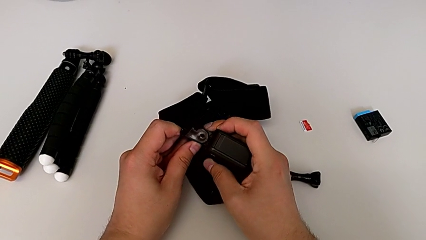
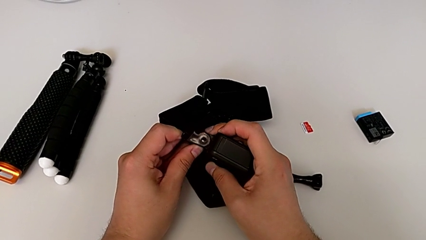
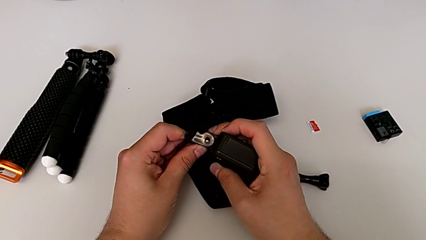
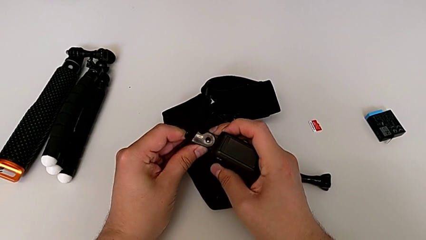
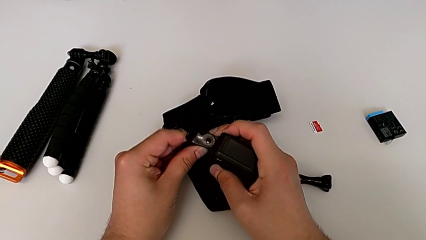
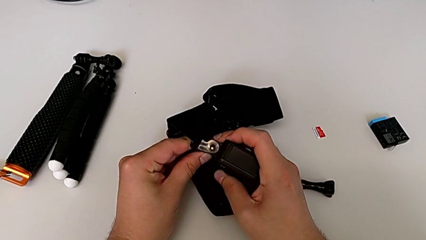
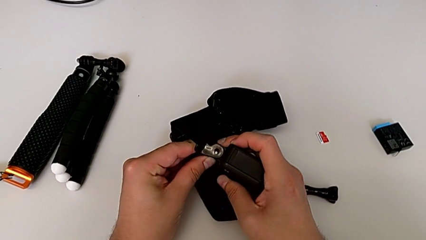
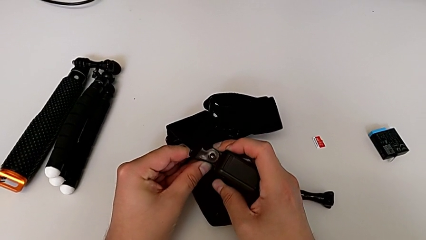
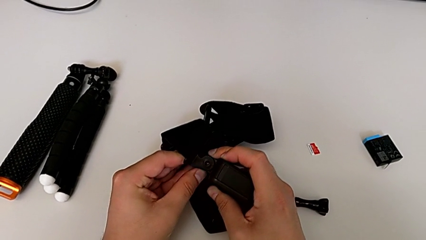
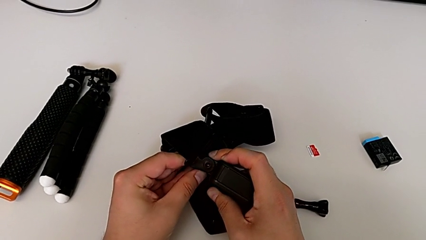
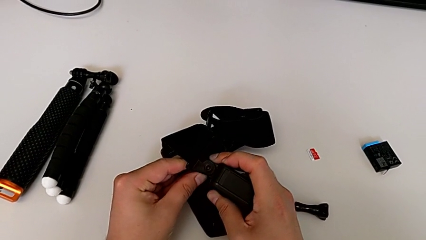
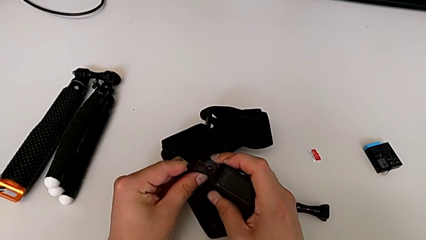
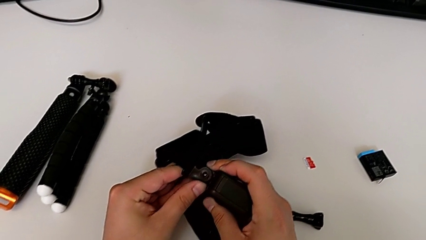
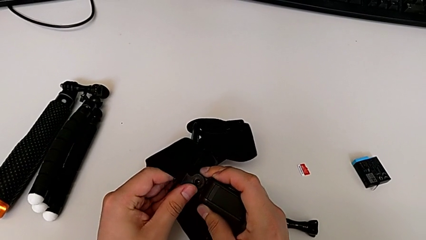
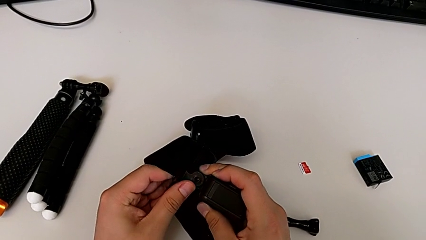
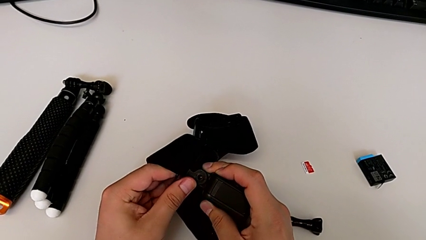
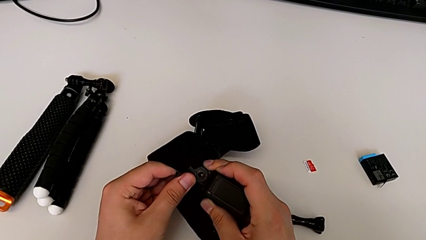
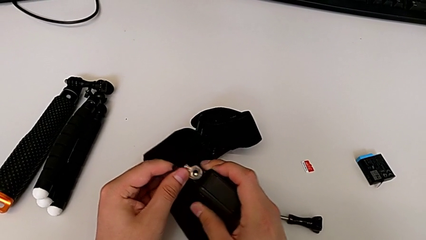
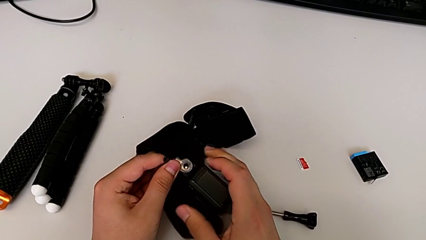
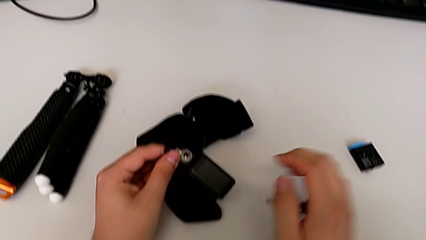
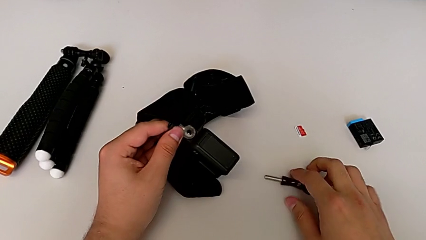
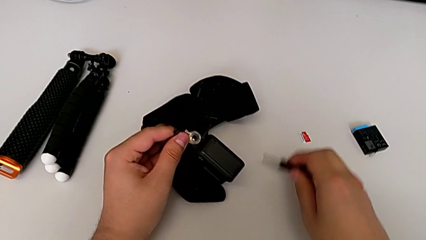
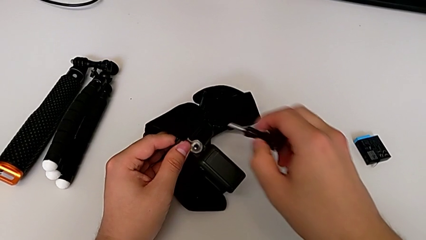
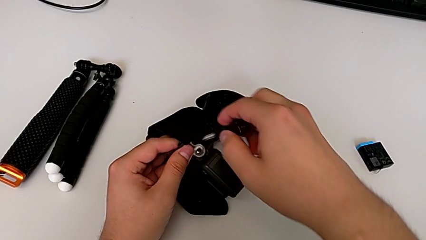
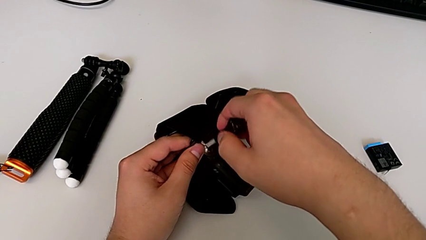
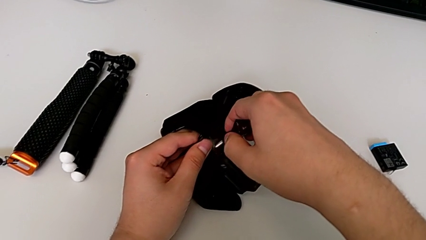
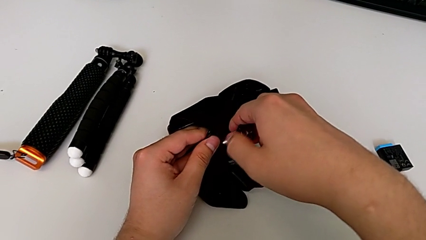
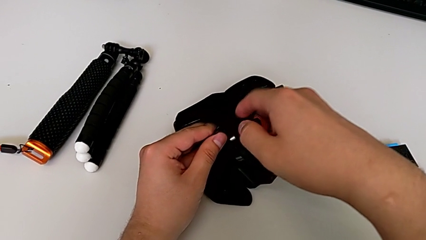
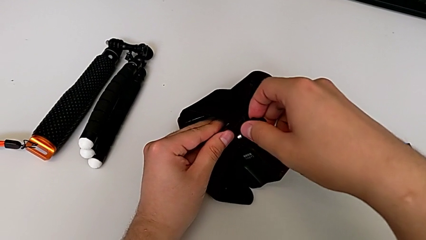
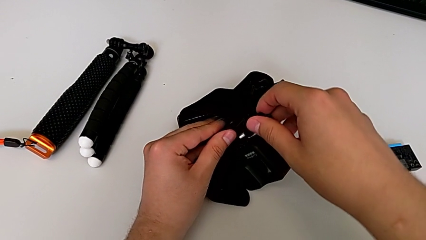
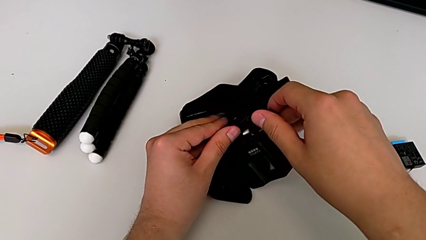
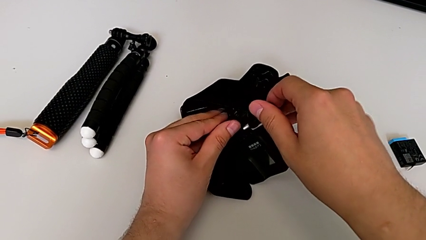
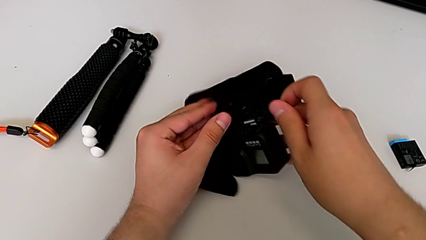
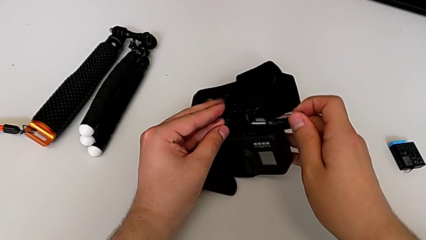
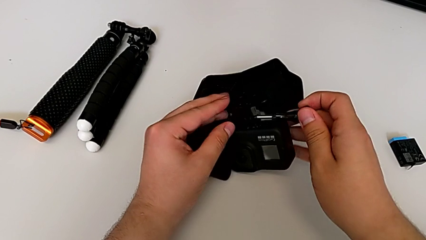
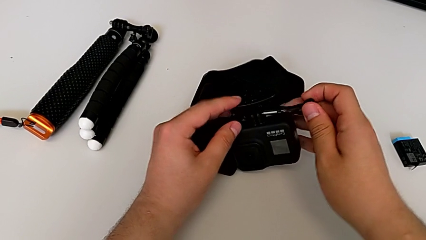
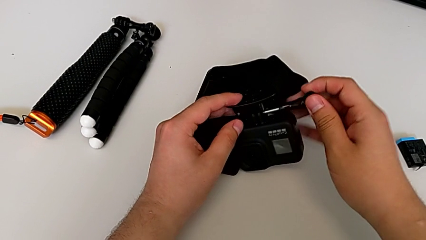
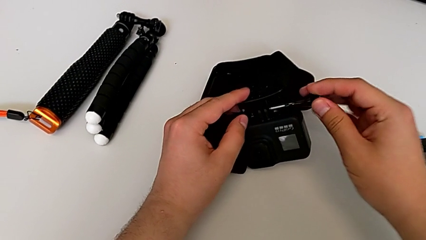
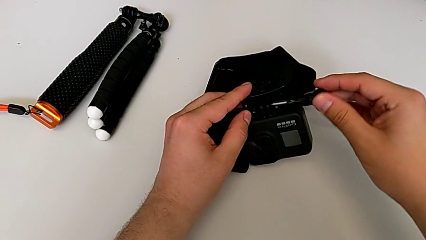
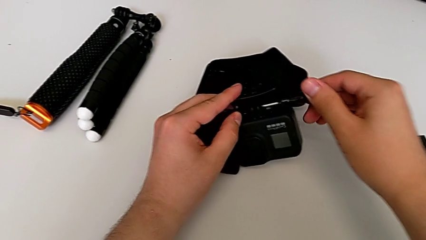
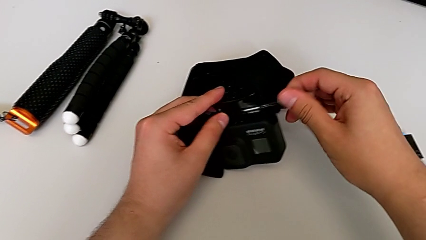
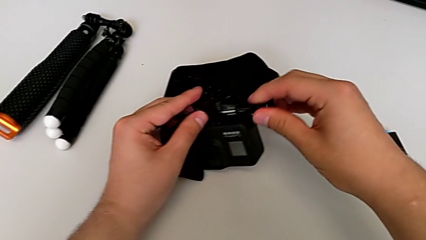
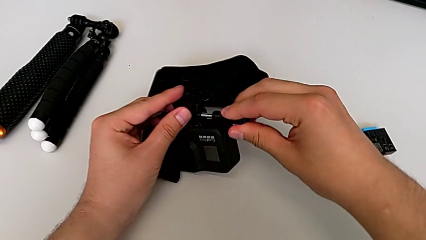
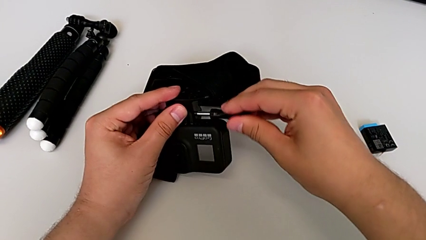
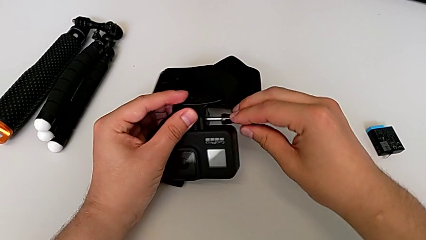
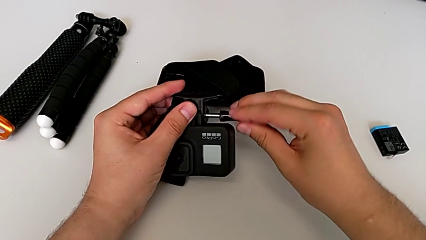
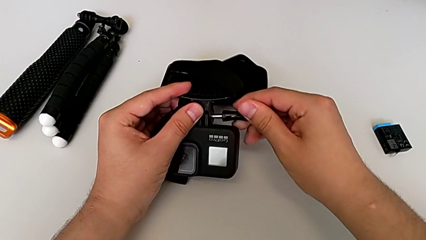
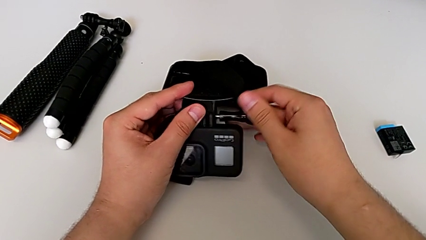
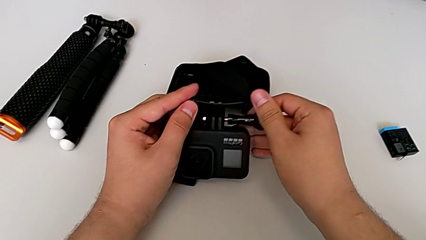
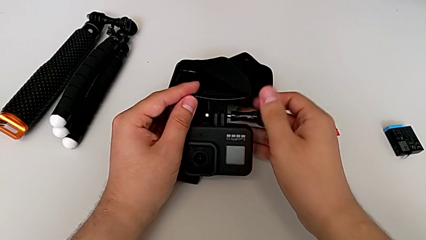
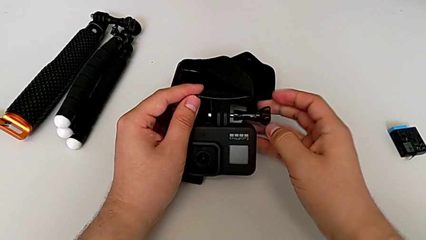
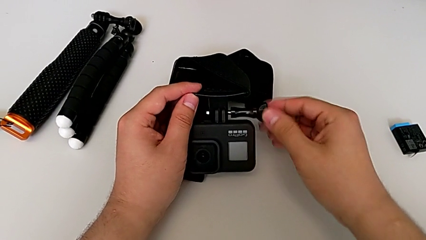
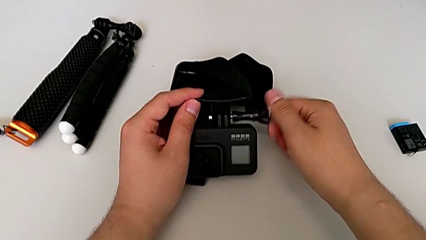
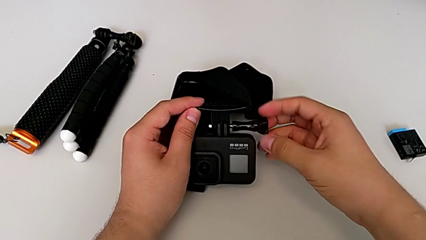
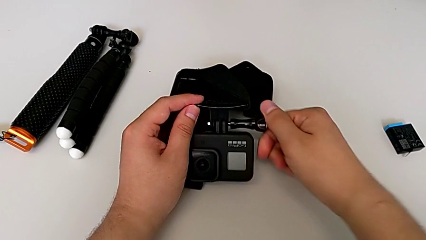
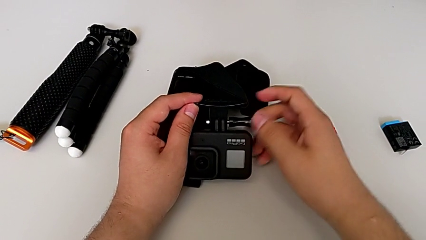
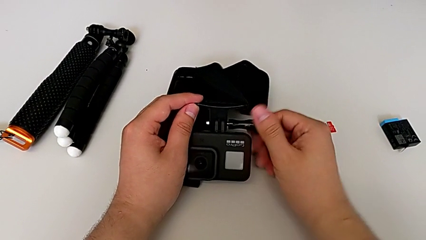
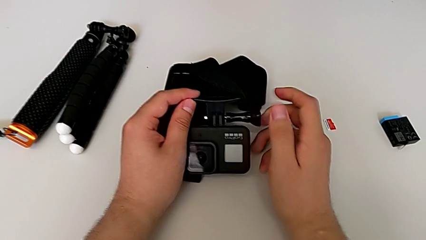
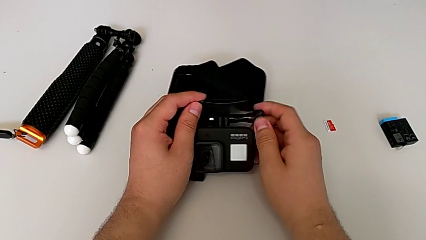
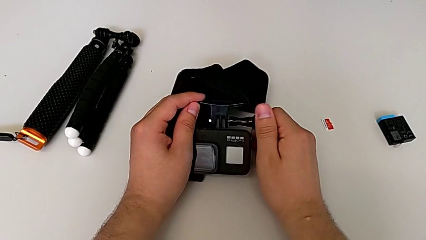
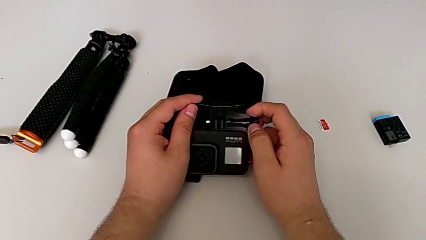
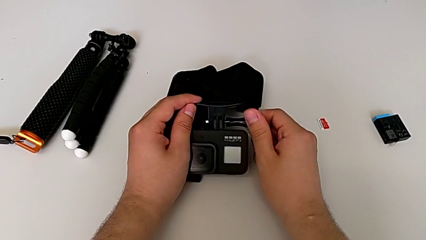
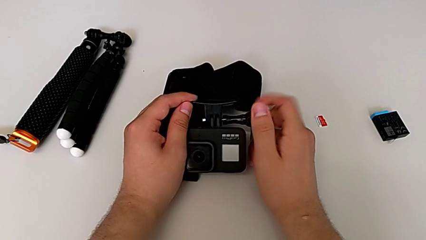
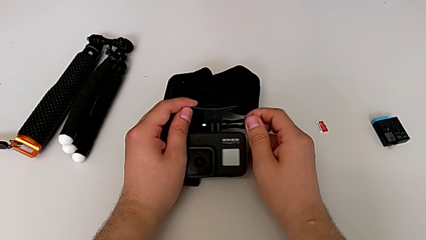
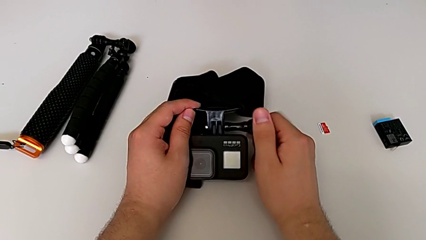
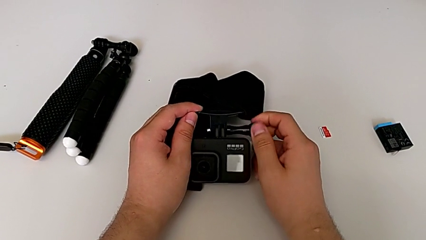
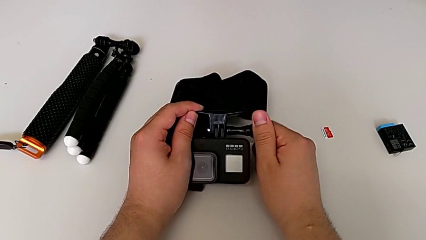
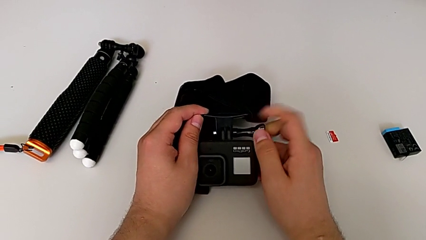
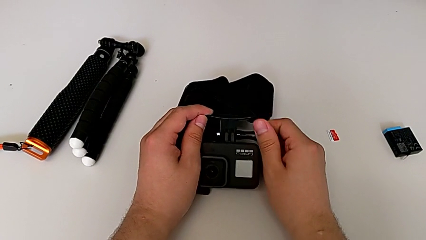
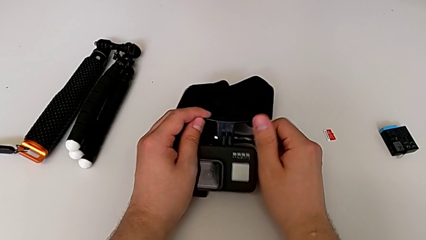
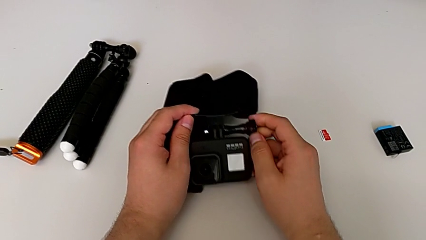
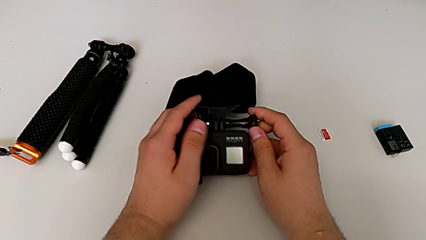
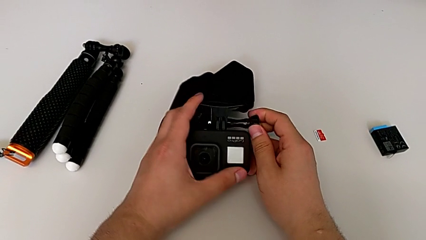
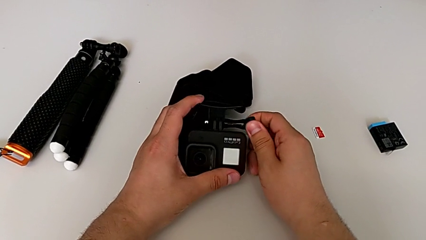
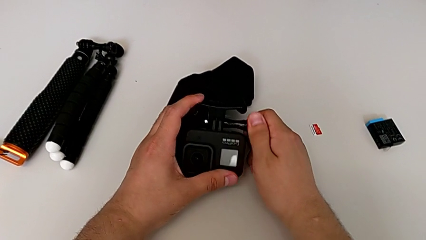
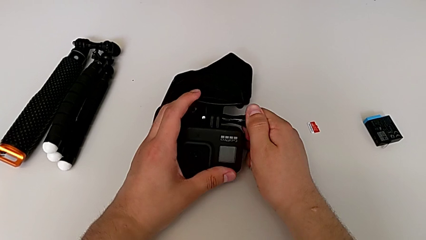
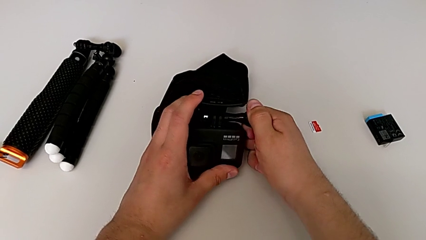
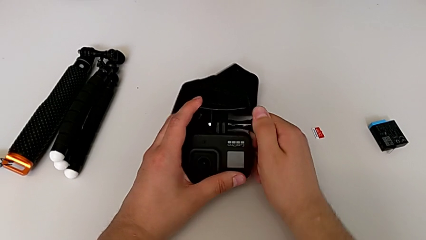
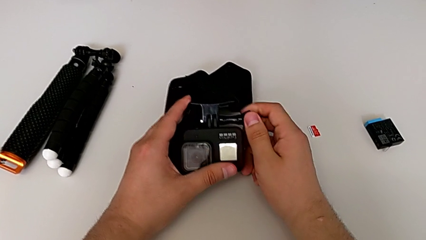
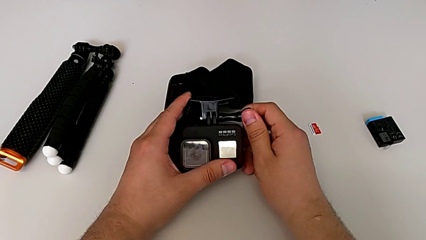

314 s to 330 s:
The camera wearer is attaching the strap to the GoPro. They hold the mounting peg, grab the screw, insert it, rotate the GoPro, insert the screw and screw it.
